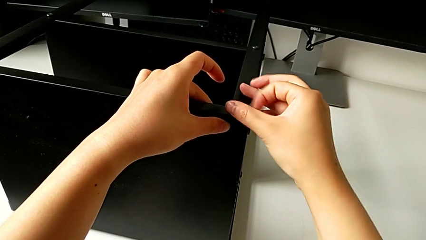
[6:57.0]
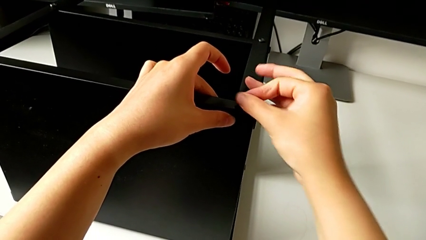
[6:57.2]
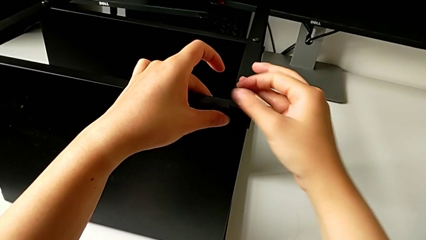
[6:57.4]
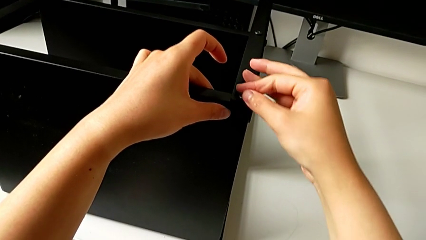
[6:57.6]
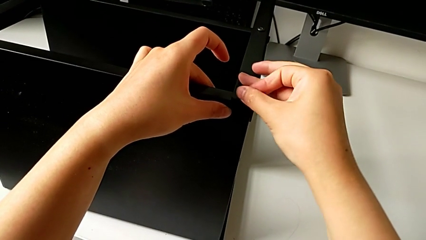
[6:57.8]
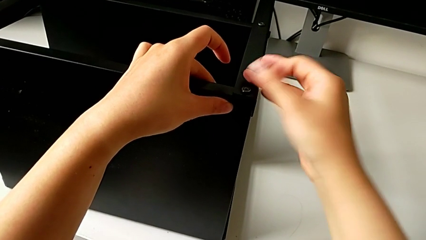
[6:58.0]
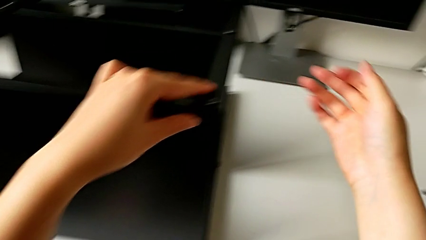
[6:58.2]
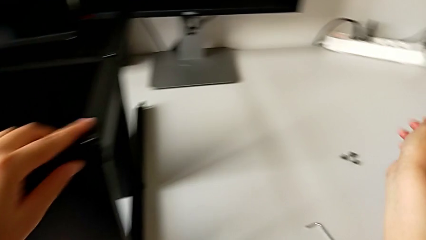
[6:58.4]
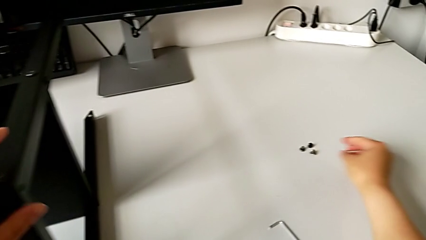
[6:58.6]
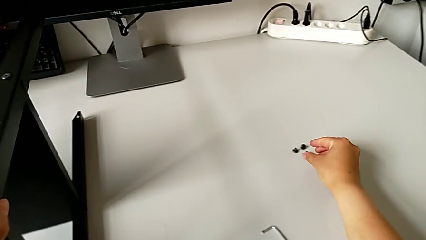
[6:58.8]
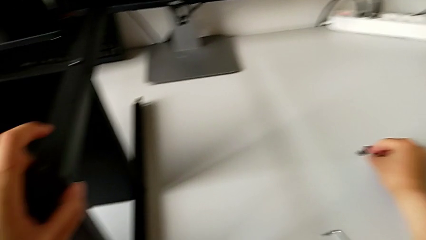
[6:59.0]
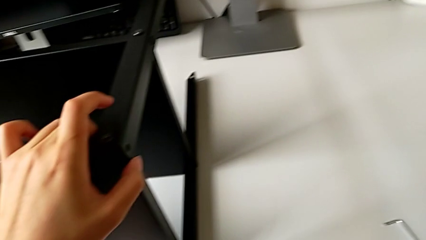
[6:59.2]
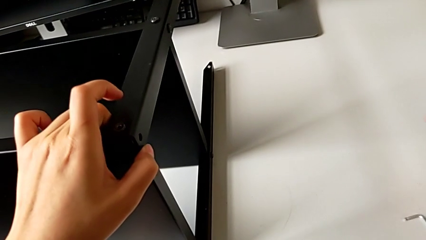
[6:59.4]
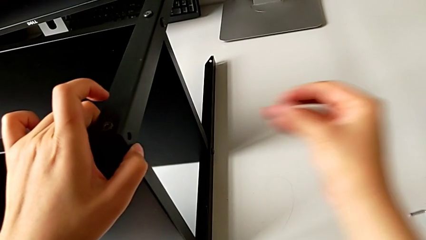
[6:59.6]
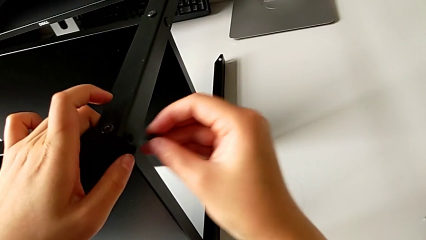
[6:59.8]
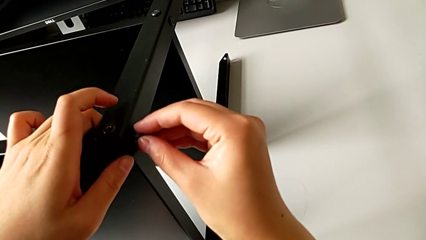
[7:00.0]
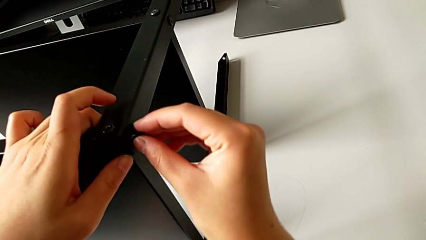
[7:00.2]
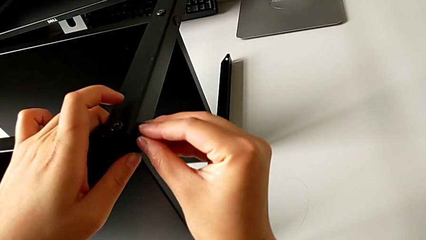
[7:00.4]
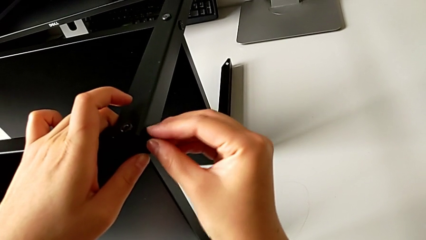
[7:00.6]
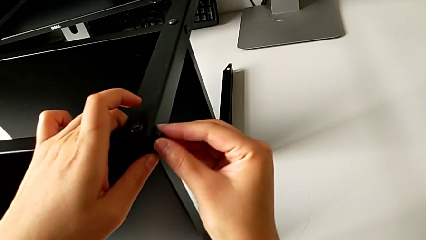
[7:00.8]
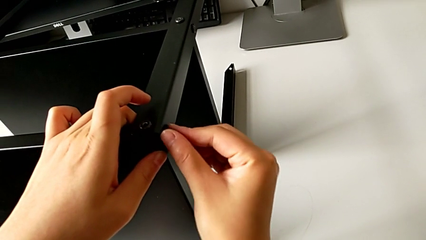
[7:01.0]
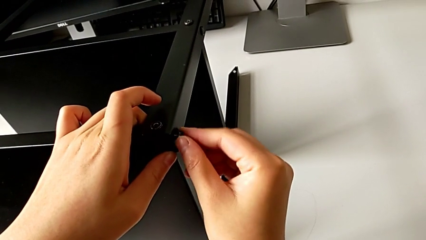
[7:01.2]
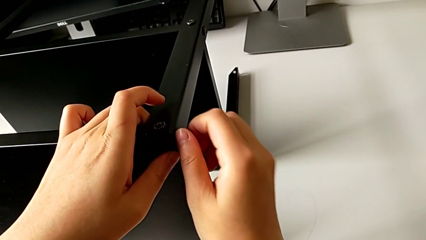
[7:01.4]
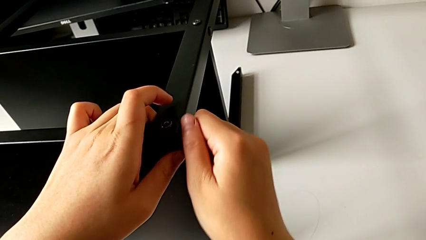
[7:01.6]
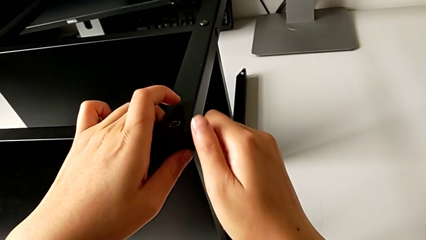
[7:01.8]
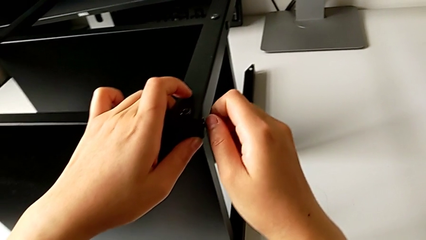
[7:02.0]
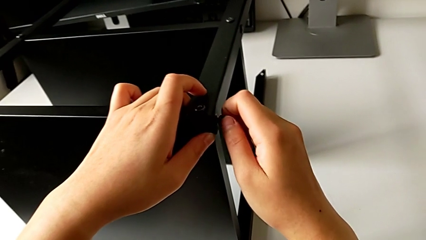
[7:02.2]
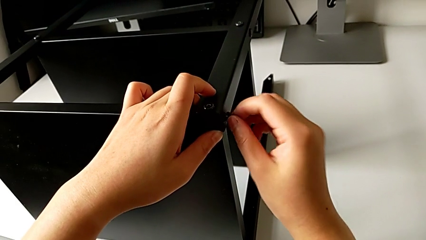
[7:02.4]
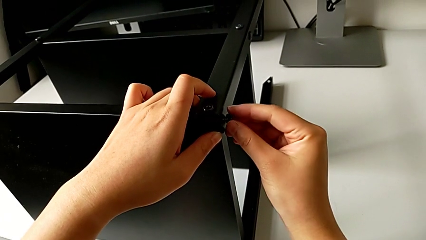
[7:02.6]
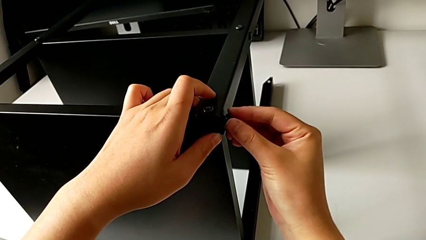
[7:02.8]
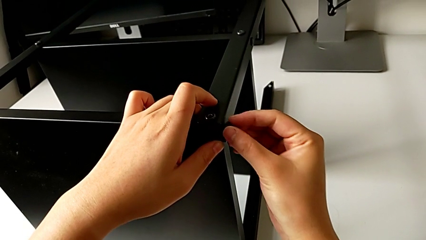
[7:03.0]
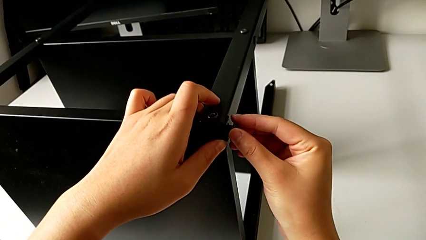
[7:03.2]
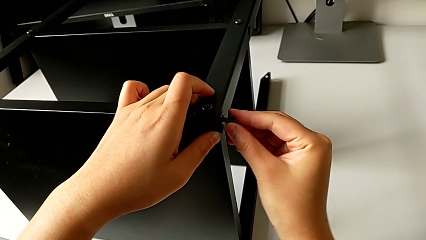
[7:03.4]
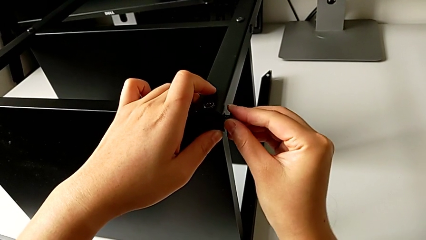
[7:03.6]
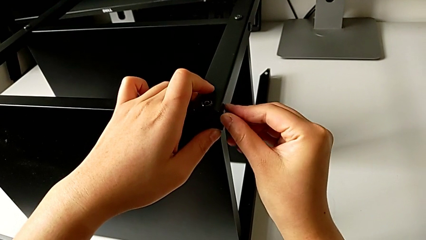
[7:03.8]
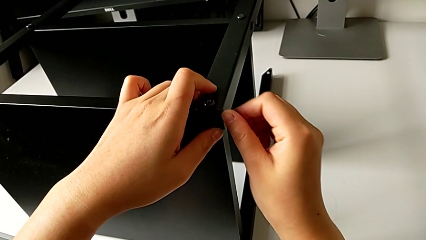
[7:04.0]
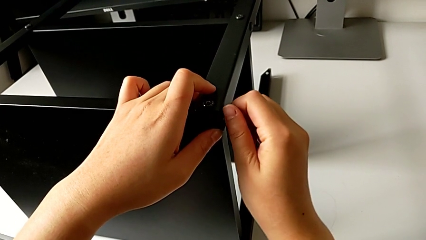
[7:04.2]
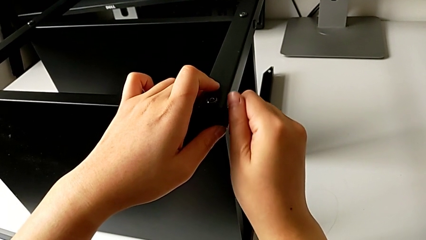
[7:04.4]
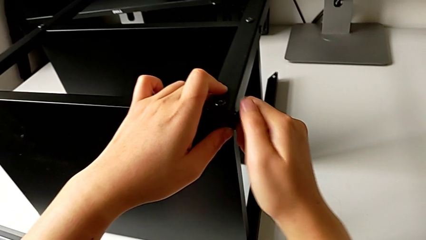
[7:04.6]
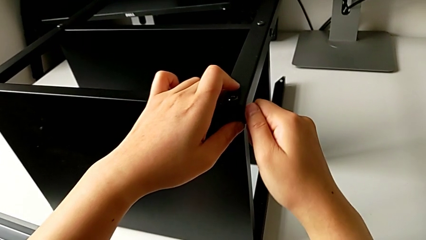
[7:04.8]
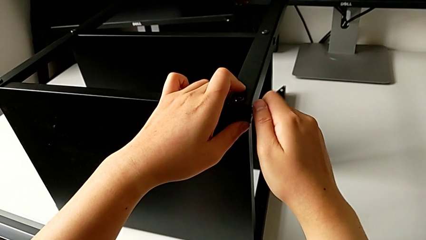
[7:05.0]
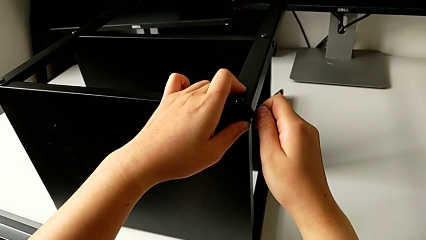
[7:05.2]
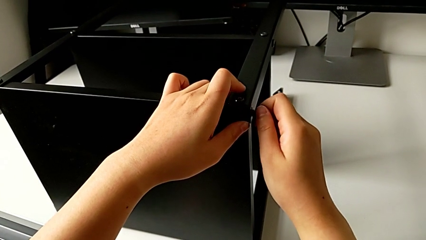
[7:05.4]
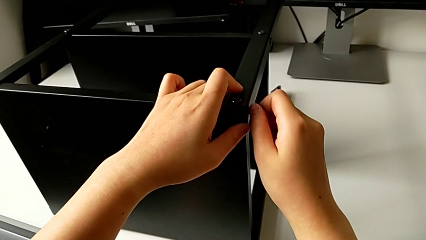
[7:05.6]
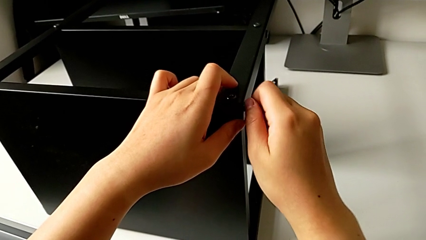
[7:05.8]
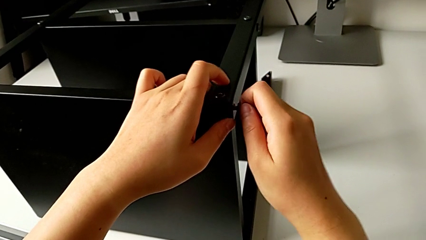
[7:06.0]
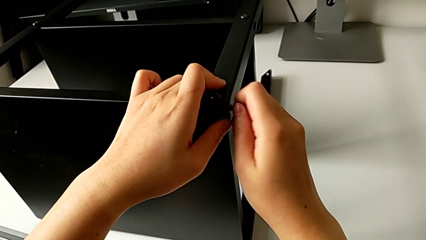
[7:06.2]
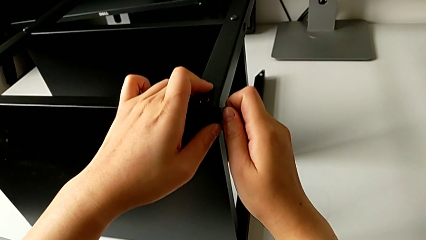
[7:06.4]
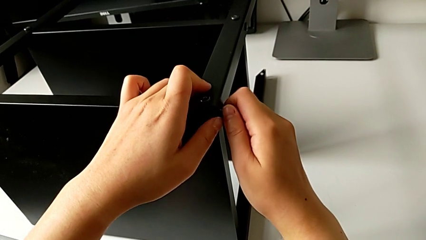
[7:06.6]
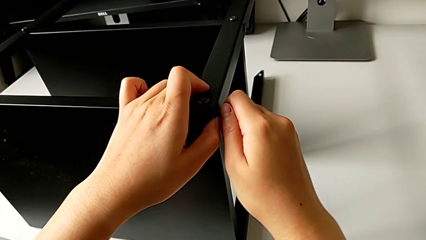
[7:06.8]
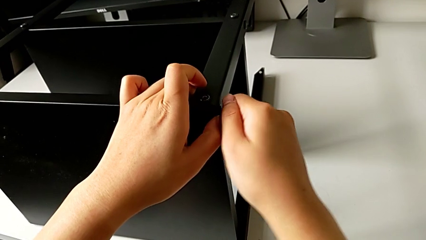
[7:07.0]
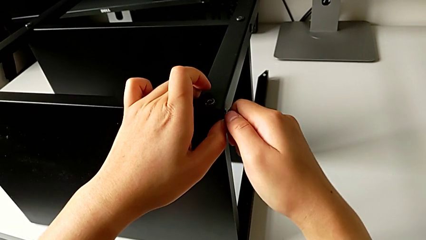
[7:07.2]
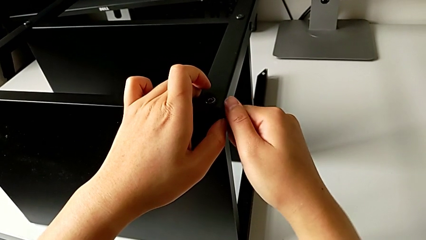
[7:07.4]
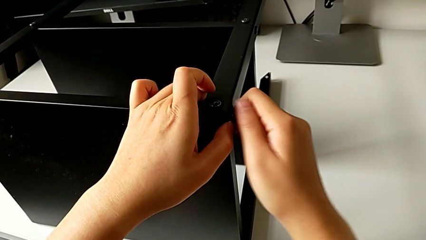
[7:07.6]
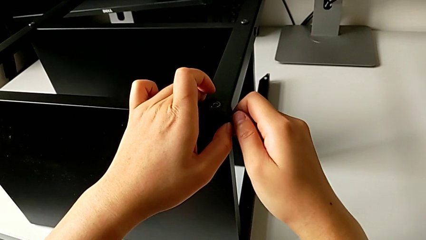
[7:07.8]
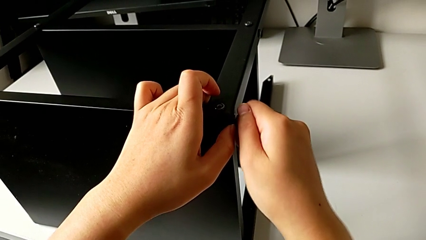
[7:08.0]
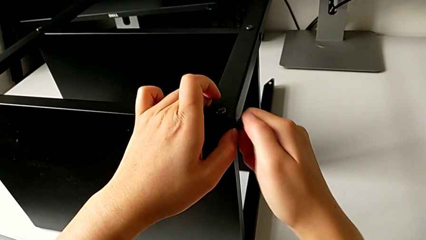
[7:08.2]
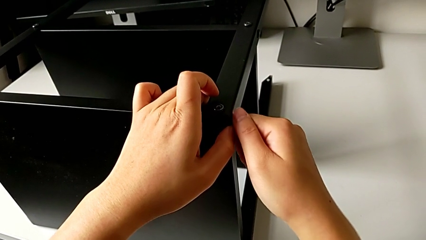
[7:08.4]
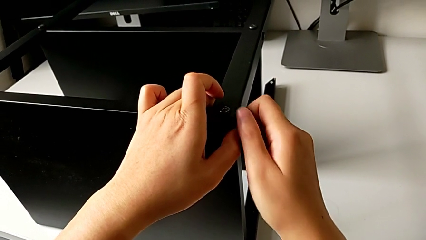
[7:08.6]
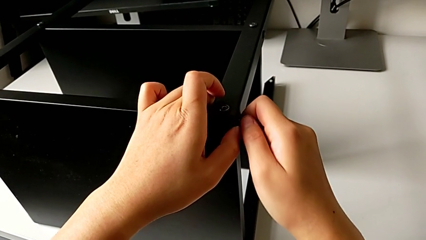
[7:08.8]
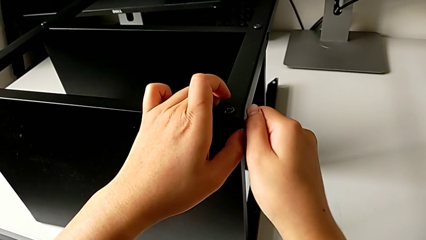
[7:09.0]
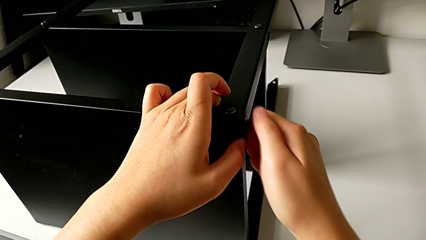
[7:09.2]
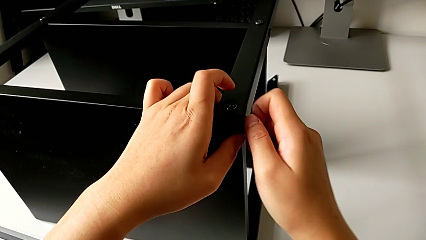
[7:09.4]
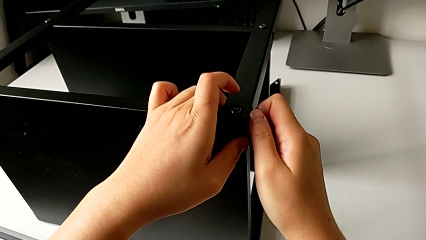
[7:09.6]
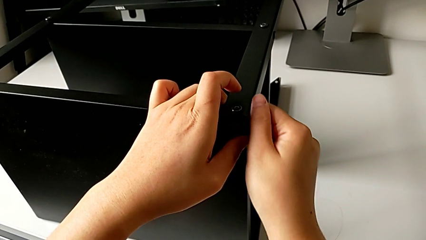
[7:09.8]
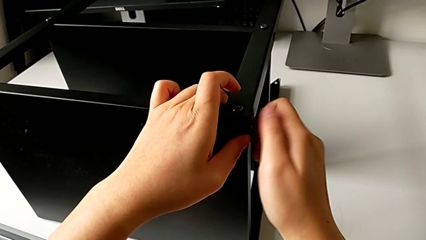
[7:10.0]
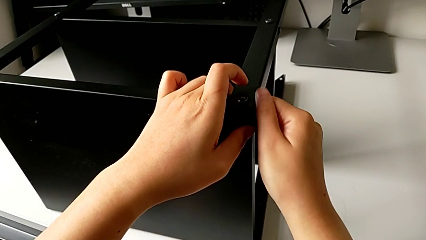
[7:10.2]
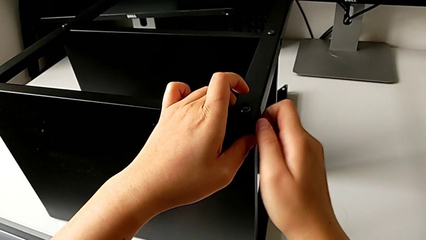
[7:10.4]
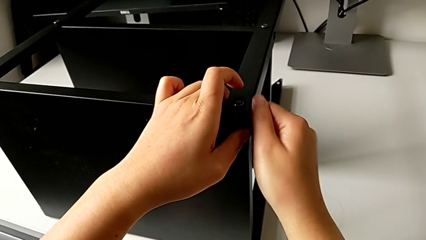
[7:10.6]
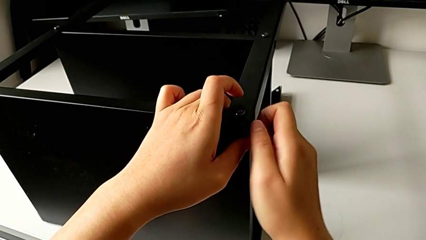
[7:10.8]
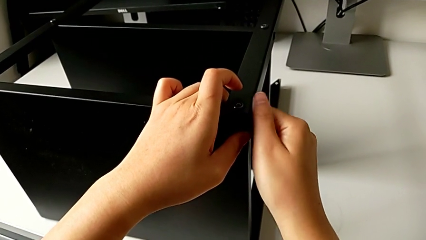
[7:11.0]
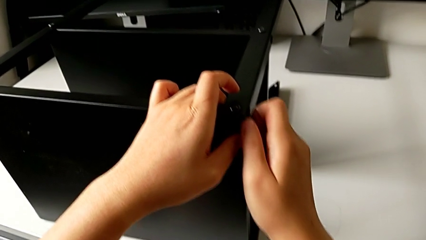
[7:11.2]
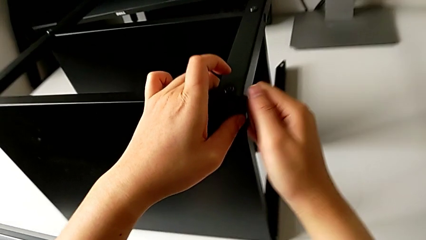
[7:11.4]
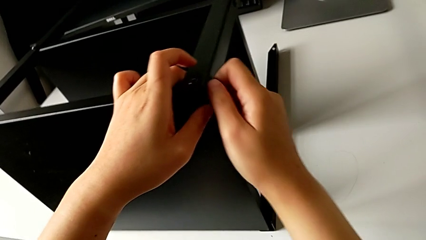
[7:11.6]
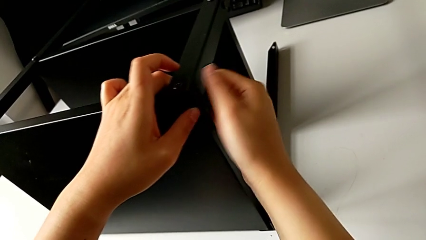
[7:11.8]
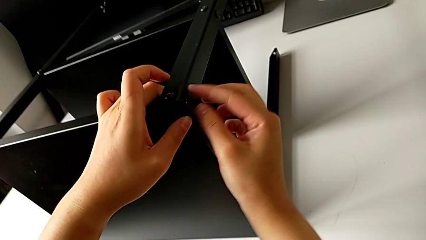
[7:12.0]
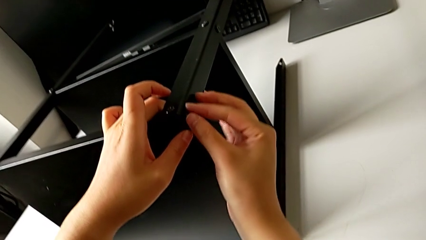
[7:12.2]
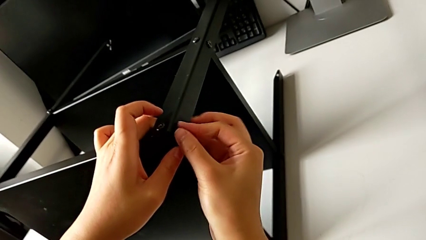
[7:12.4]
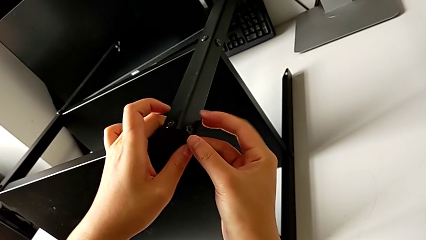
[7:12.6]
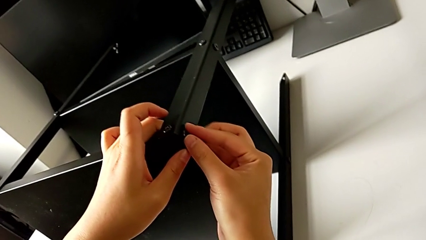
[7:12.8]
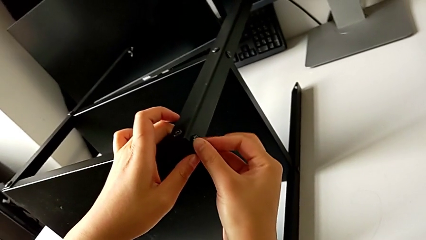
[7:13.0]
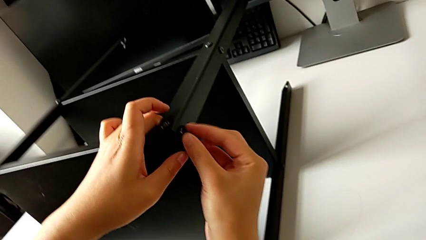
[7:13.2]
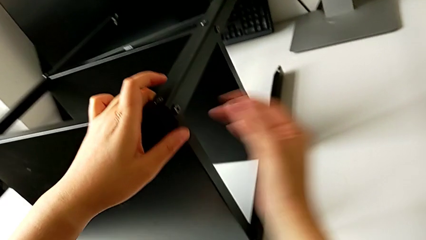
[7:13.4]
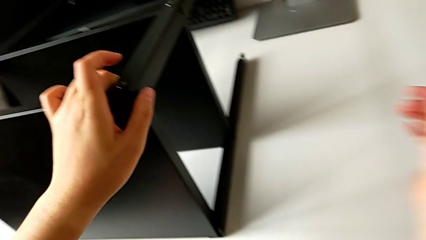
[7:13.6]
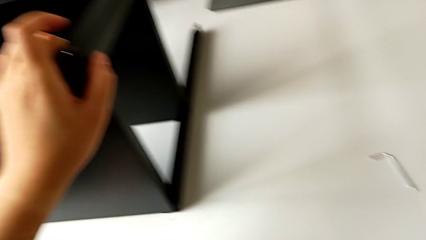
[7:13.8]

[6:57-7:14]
The camera wearer is assembling the third leg into the top table. They grab the sixth hex socket head, insert it and screw it.
